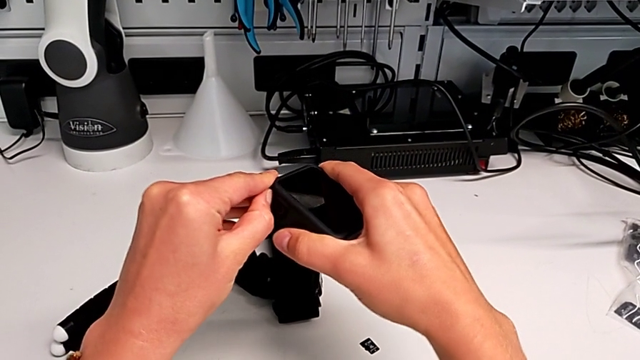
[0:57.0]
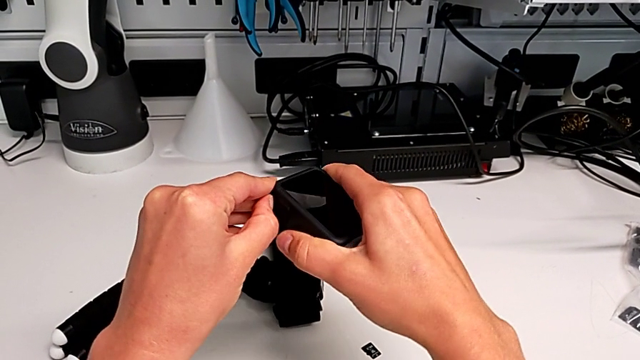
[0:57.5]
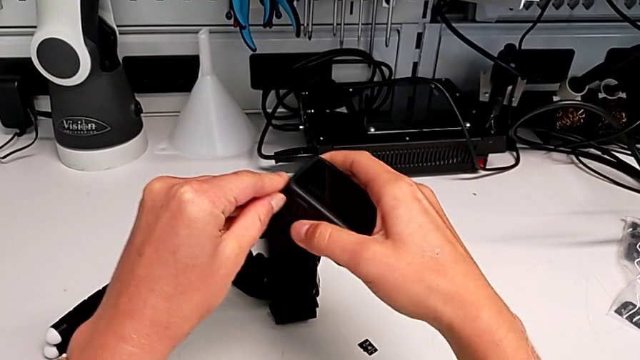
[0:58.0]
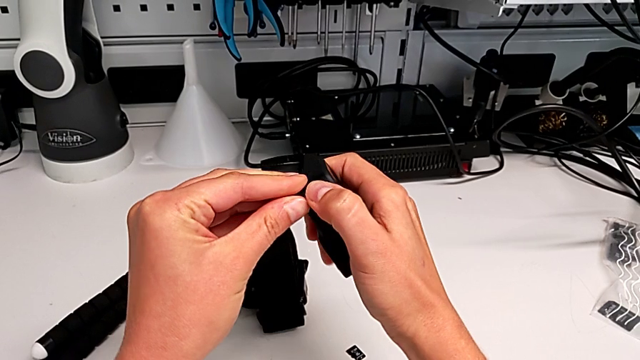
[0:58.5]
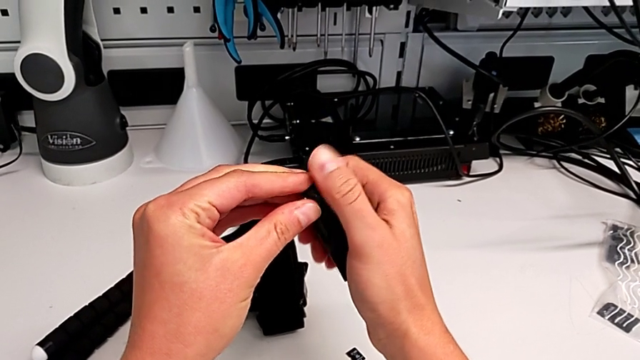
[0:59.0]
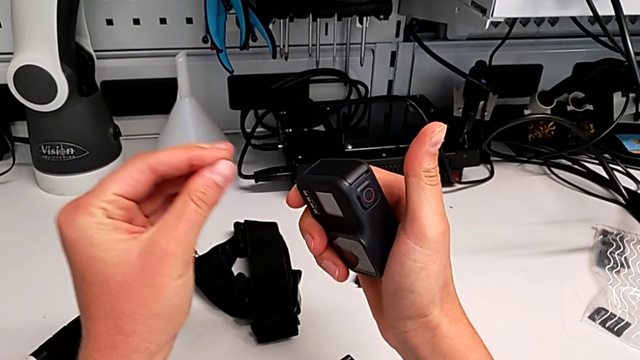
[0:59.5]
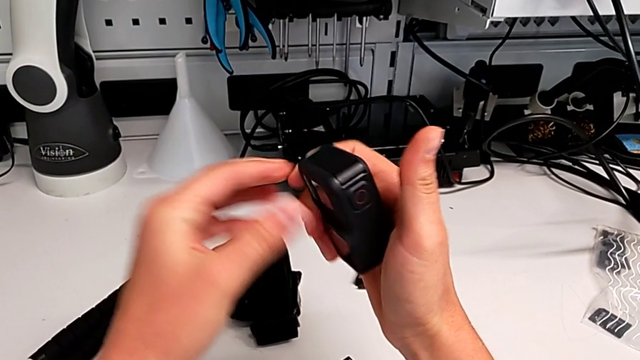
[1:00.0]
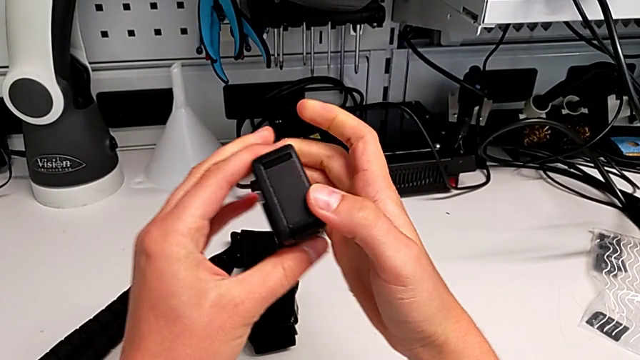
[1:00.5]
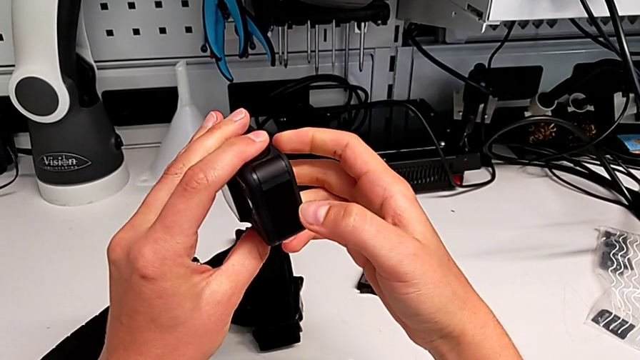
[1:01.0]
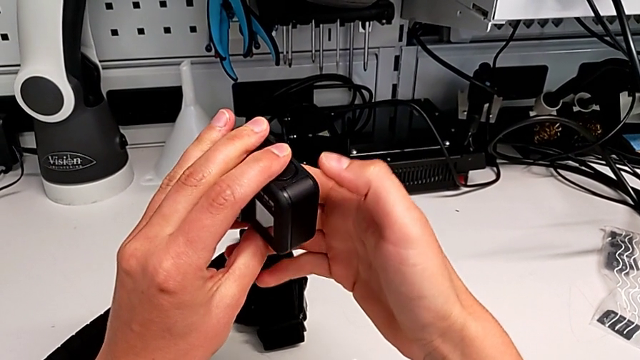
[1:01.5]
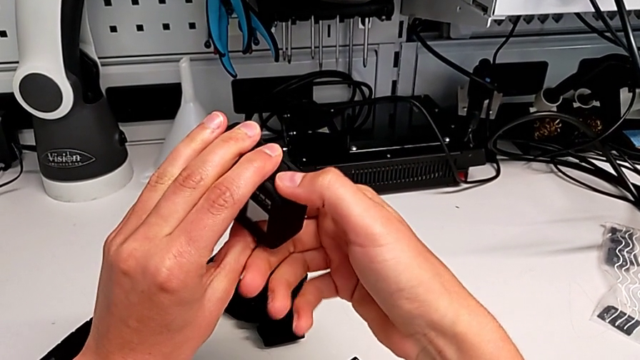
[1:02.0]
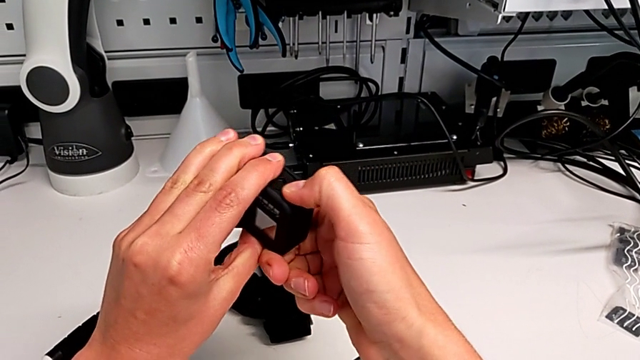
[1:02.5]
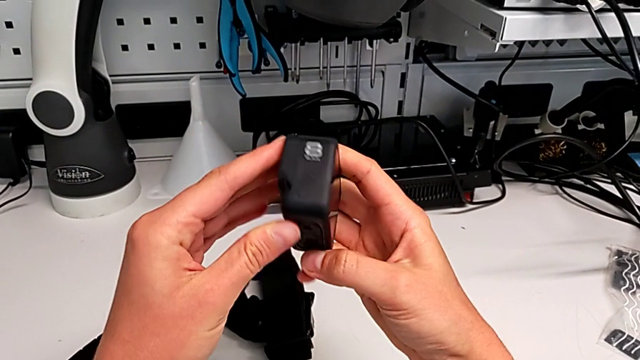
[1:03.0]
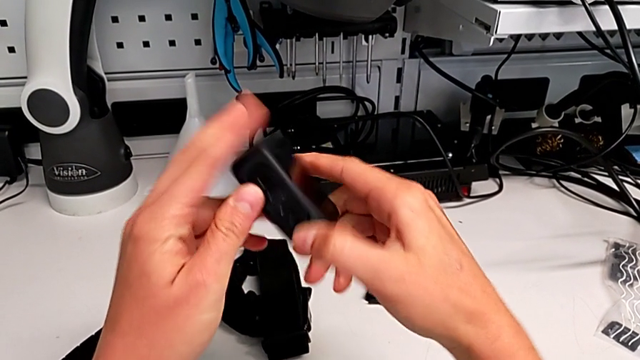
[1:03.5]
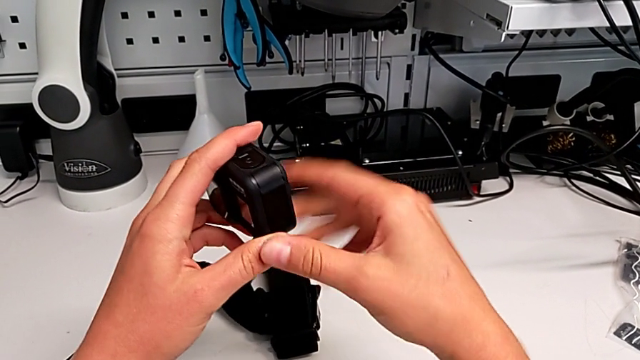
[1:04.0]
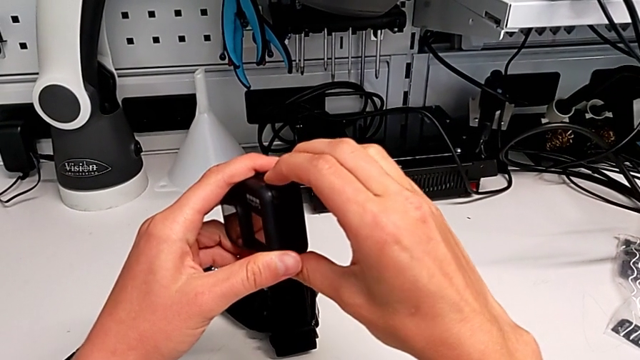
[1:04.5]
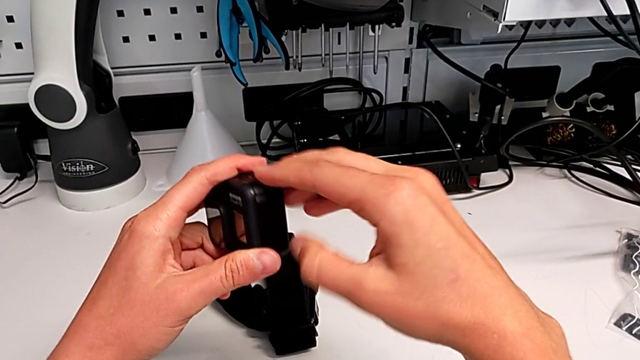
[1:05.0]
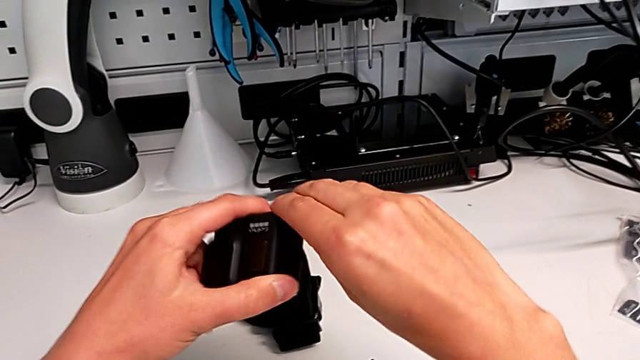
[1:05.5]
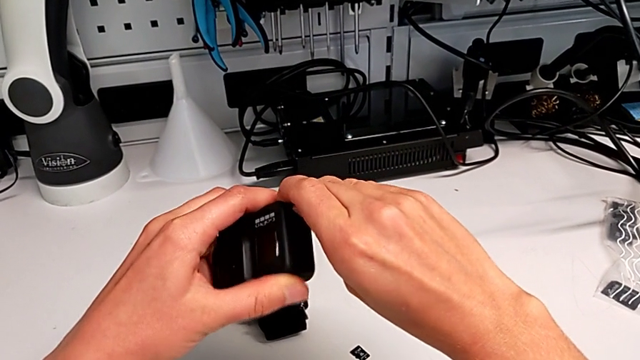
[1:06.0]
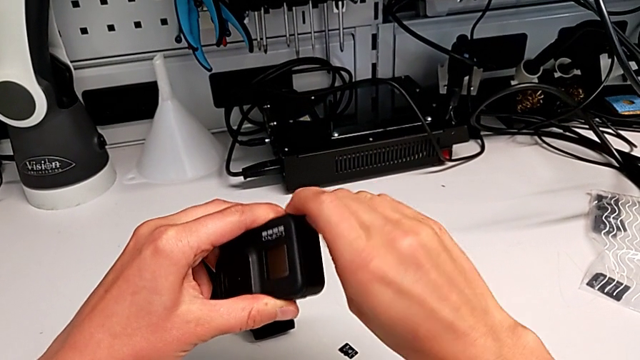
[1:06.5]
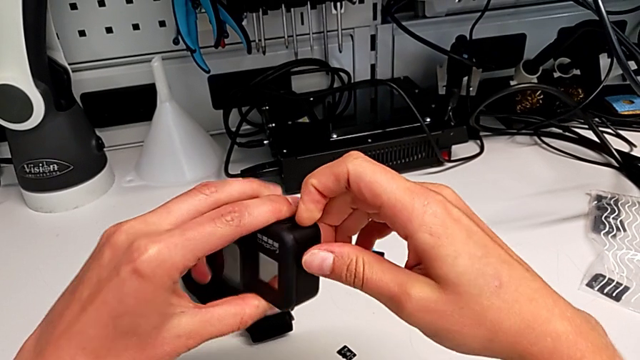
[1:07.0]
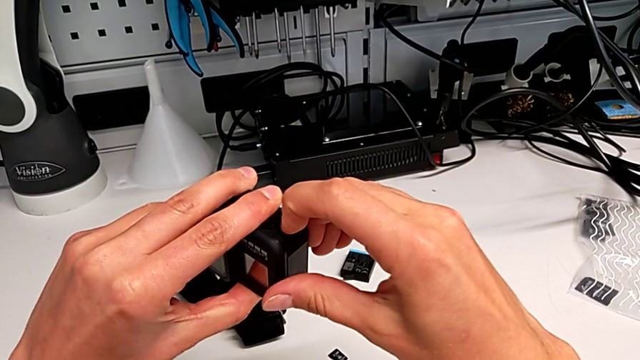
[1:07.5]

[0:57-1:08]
The camera wearer is exchanging the battery of the GoPro. They pull the battery door, inspect the GoPro and pull the battery door twice.

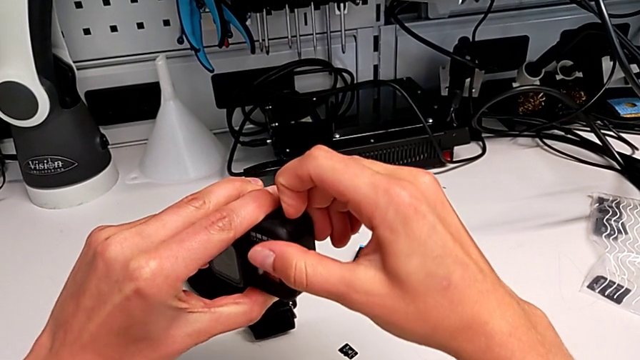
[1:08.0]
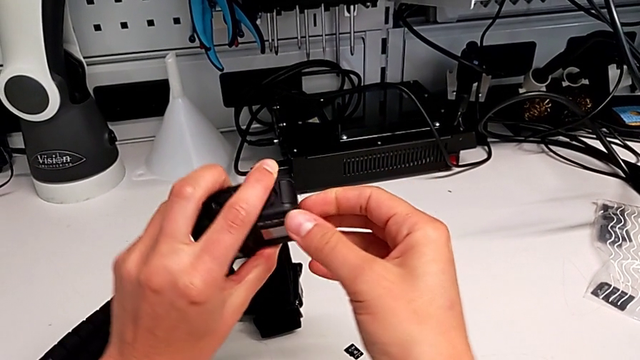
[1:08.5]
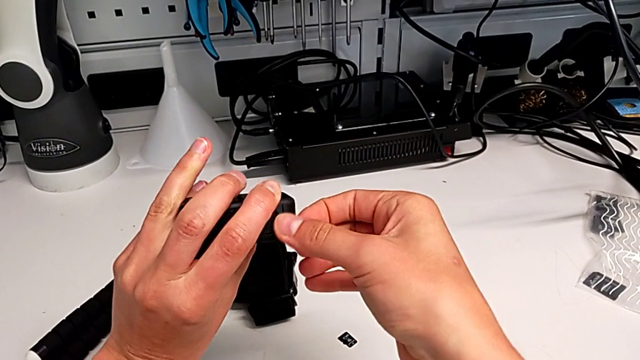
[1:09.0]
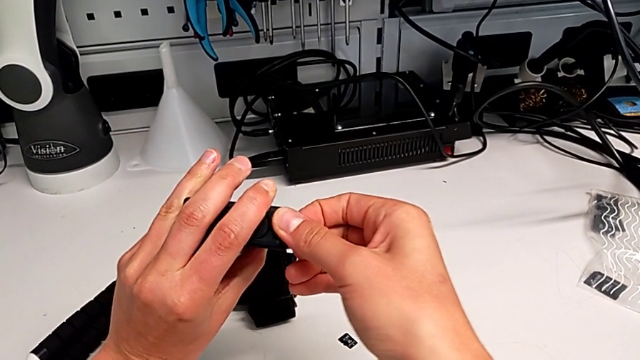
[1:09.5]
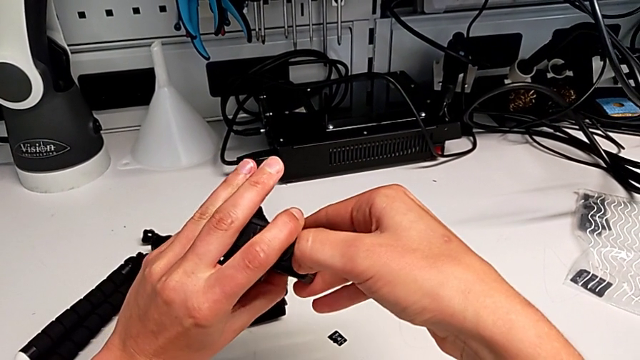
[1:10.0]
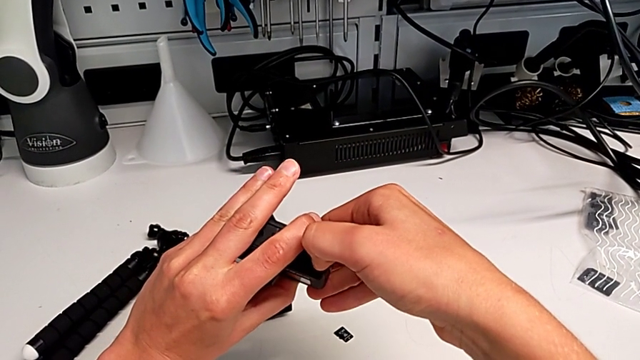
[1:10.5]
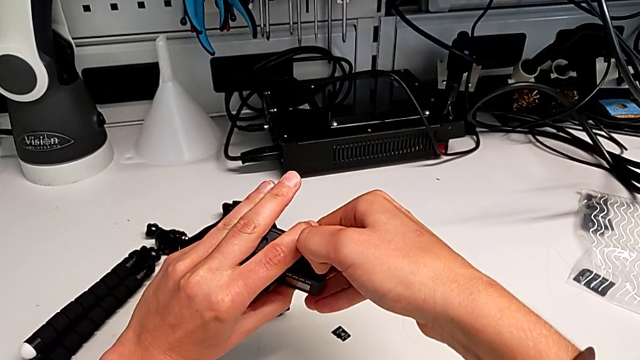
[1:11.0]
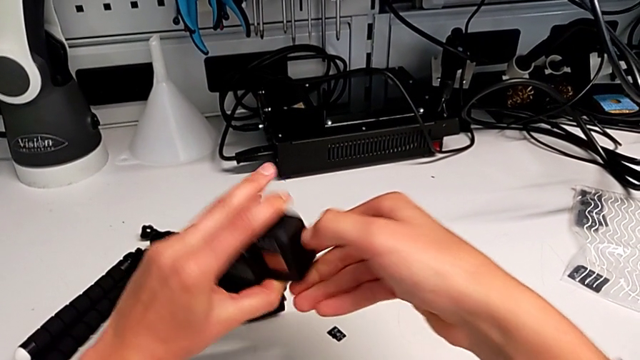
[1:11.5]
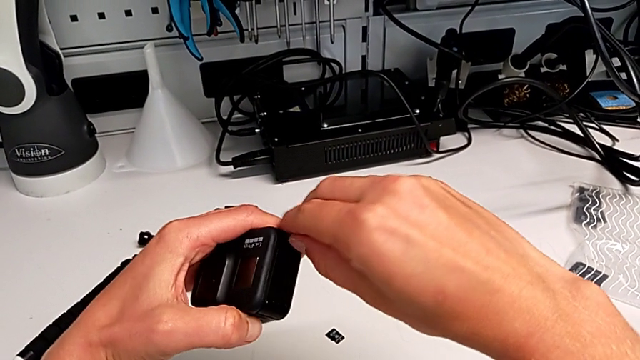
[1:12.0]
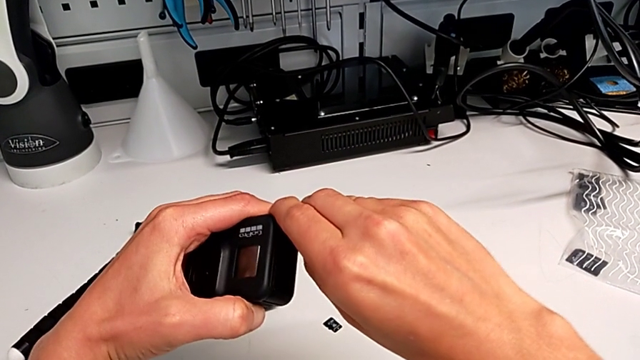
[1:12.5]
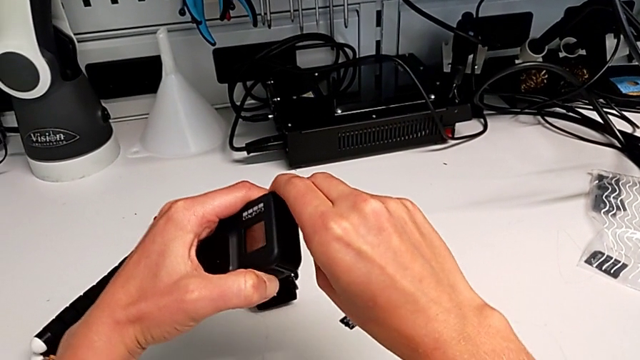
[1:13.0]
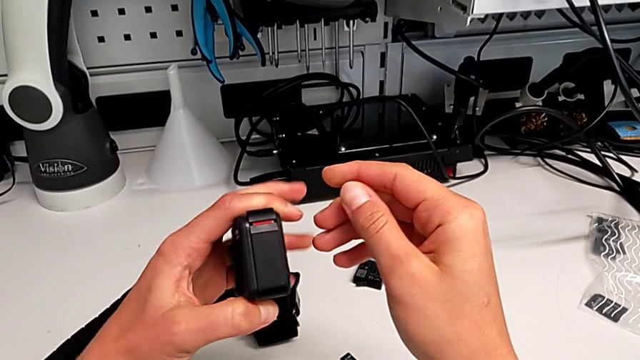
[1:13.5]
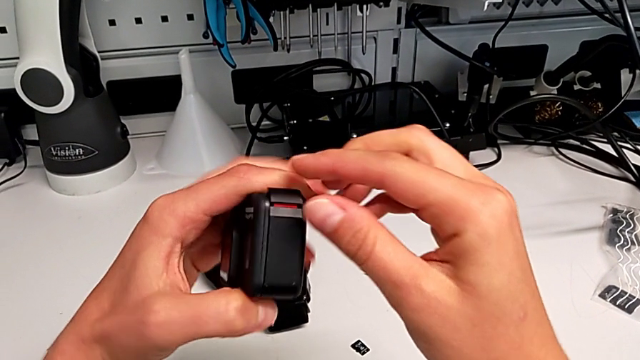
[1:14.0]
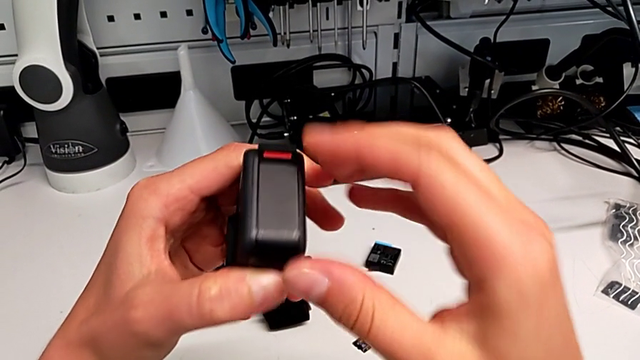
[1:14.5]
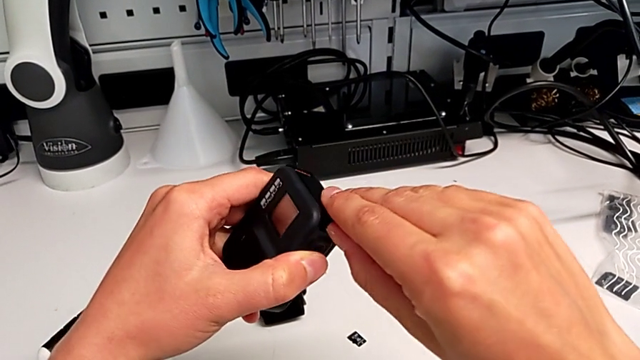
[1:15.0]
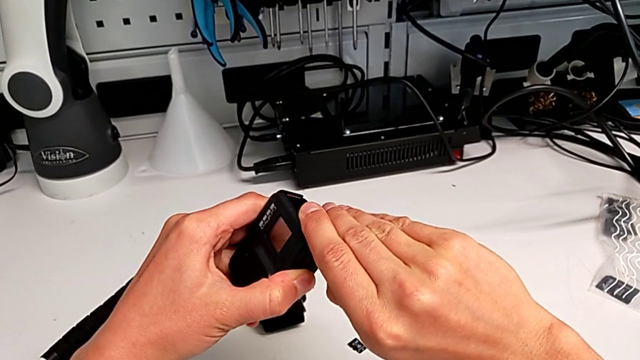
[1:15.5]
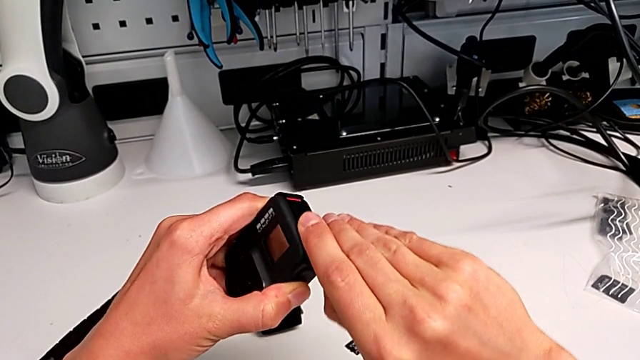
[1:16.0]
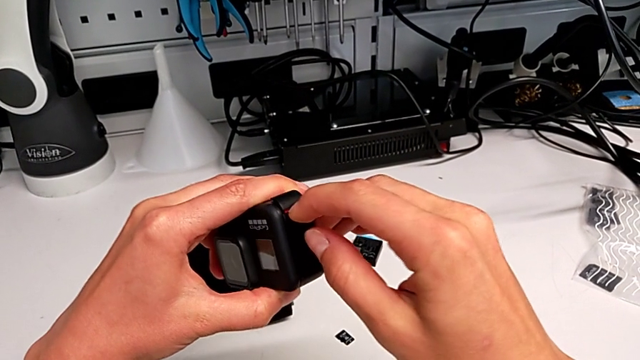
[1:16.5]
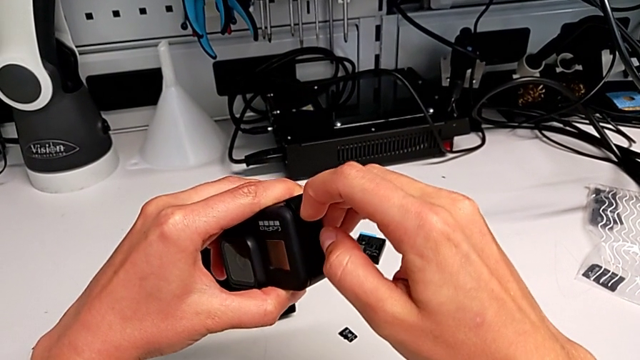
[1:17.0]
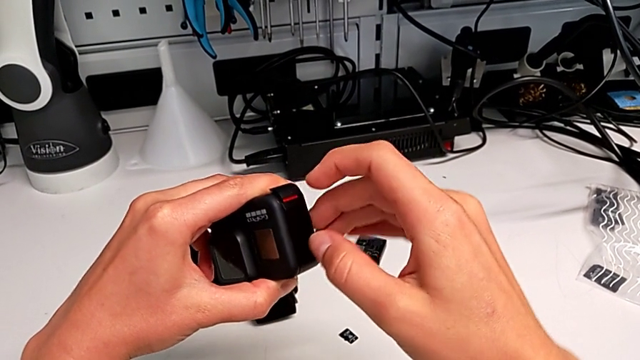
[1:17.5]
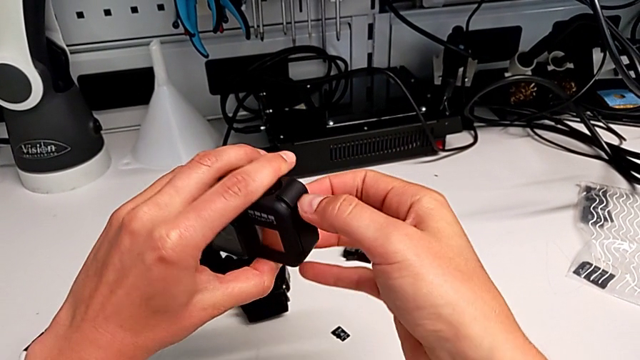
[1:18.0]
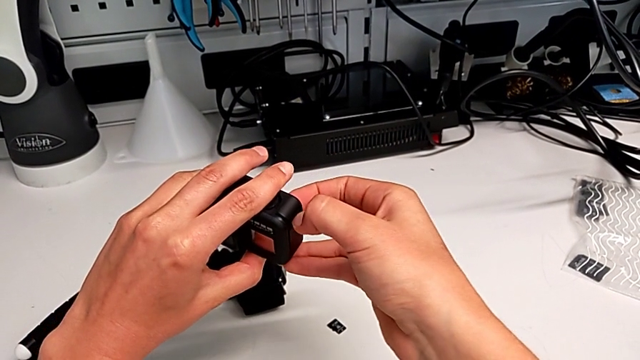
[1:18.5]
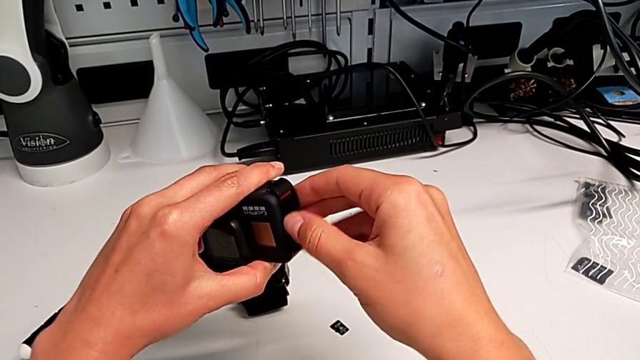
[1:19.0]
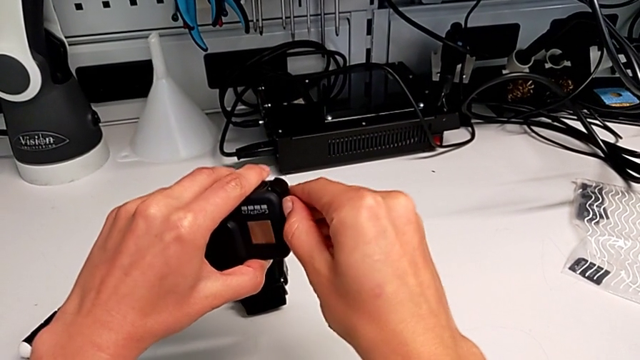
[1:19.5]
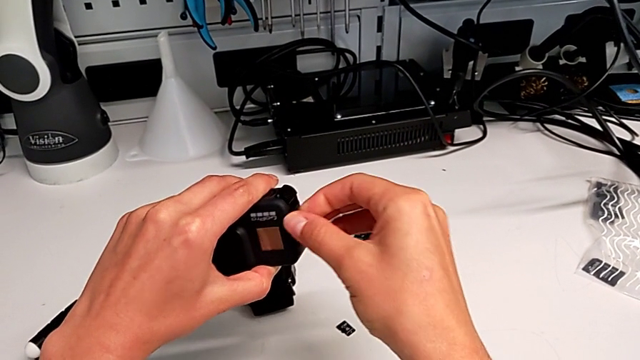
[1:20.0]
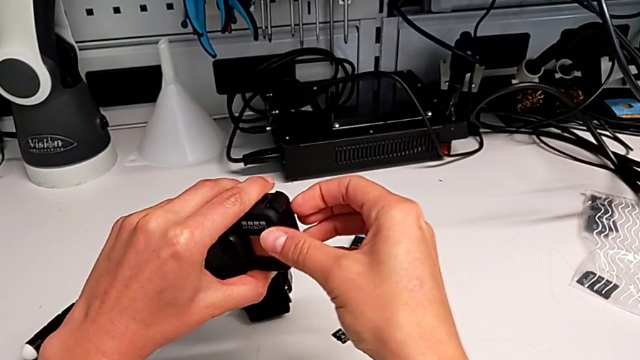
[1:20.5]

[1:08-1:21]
The camera wearer is exchanging the battery of the GoPro. They turn the GoPro, pull the battery door, rotate the GoPro, unlock the battery door, pull it, rotate the GoPro and pull the battery door.
